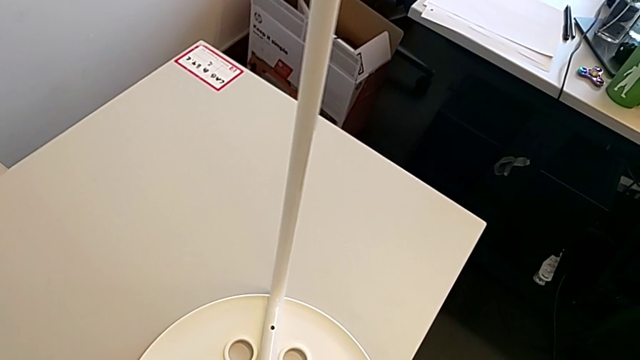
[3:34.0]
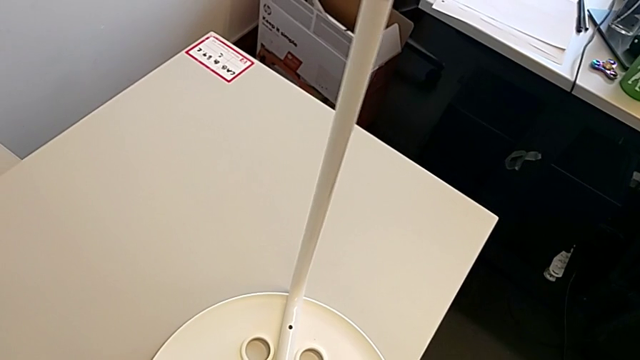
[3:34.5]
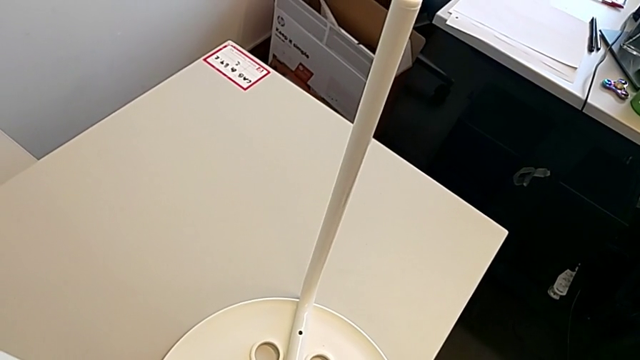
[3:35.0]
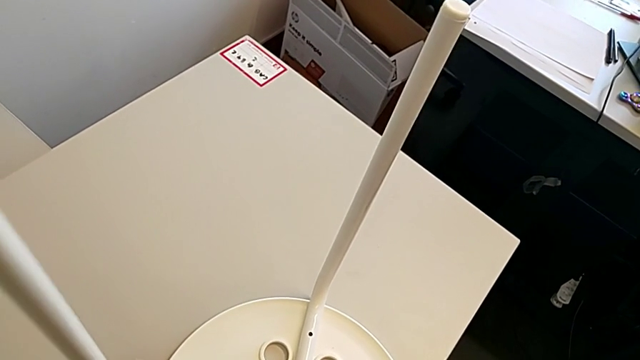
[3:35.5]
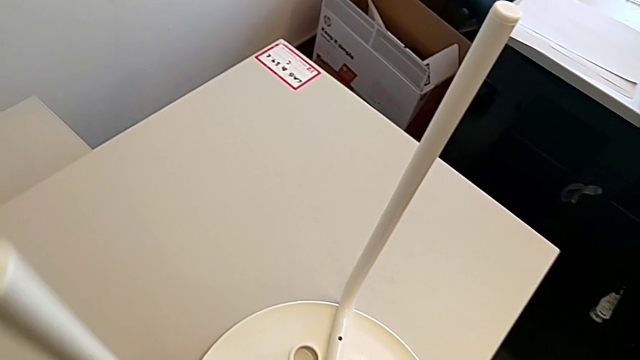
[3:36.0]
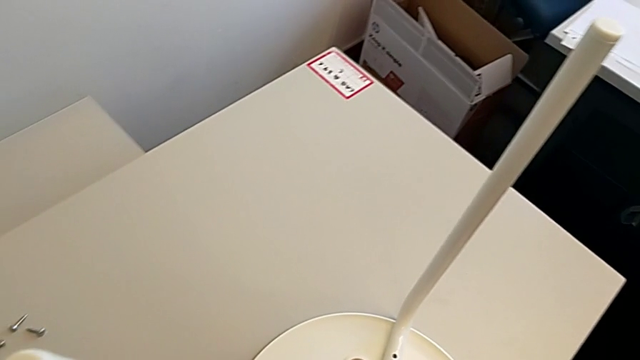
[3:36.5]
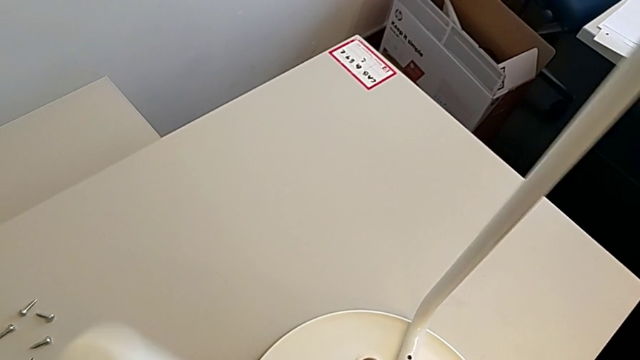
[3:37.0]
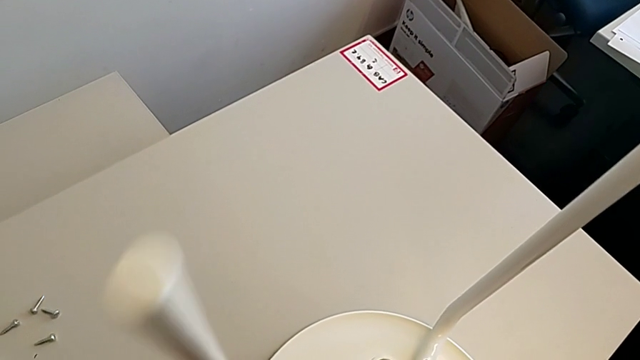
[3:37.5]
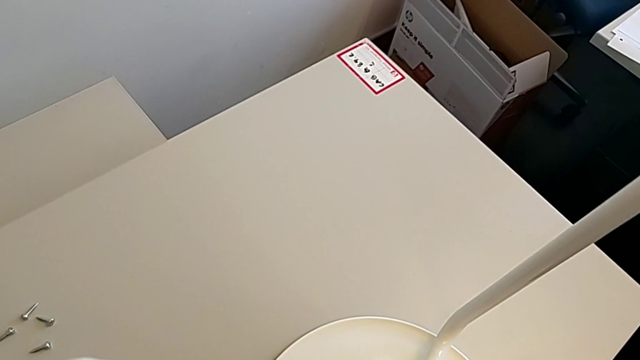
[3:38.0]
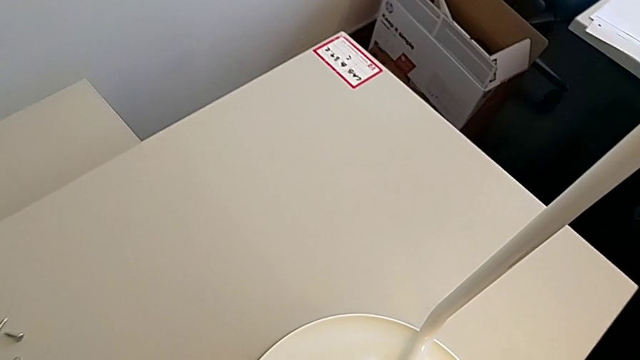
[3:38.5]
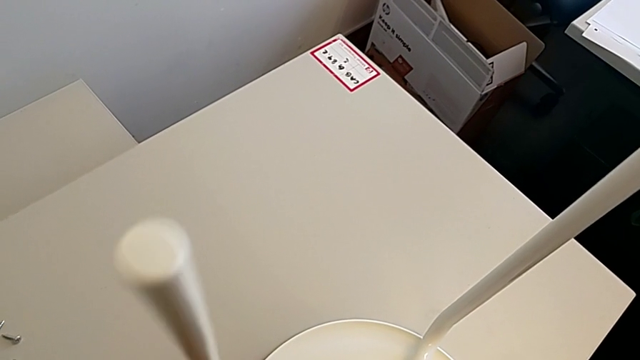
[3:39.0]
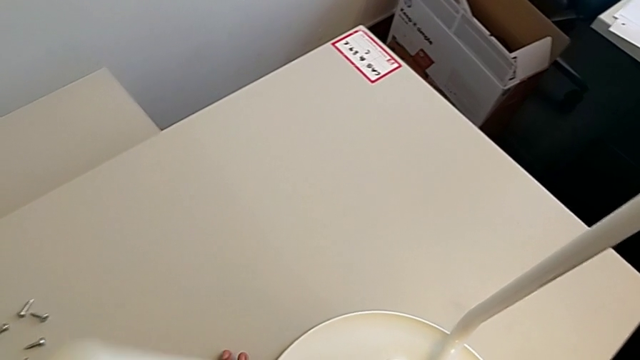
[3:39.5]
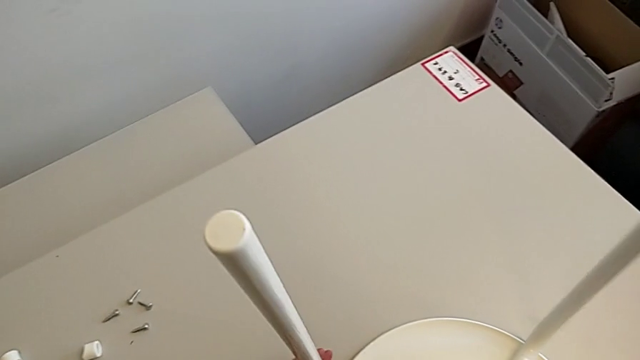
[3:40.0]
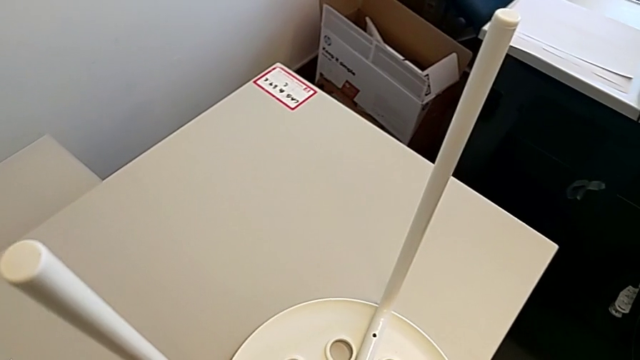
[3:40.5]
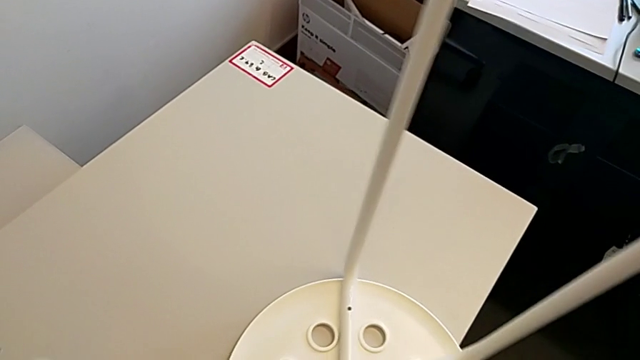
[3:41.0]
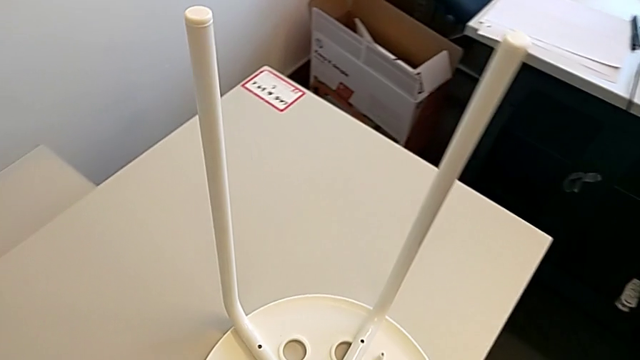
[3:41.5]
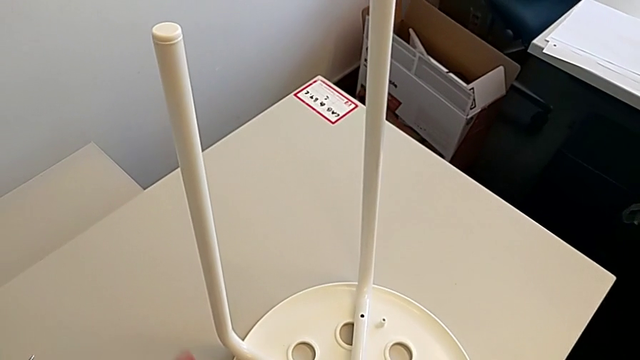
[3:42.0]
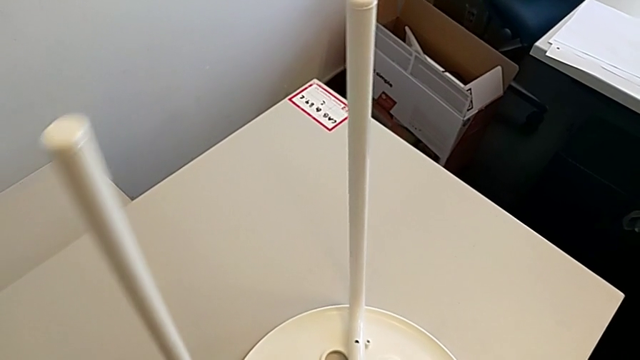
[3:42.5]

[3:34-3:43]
The camera wearer is assembling the seat. They keep aligning the seat and rotate the stool.

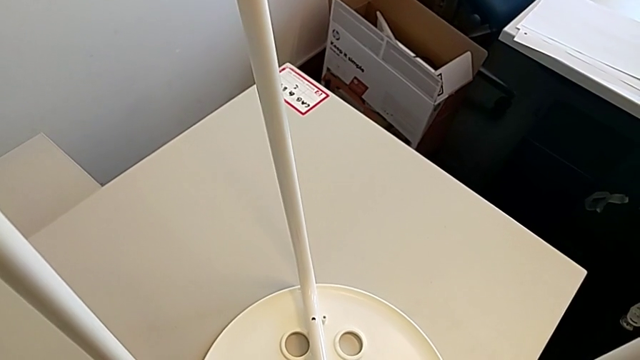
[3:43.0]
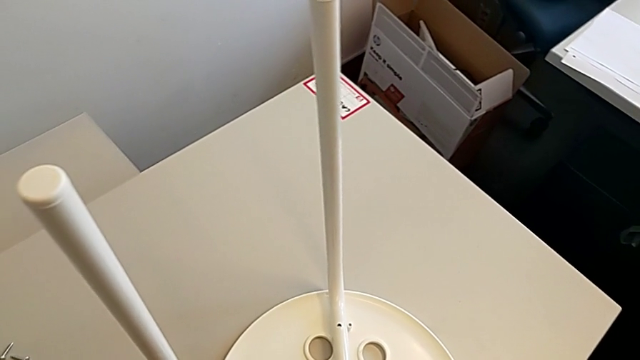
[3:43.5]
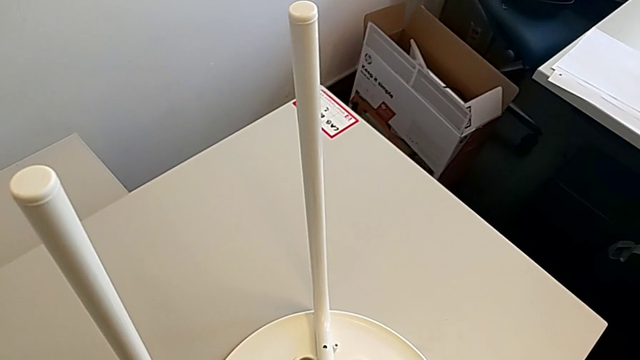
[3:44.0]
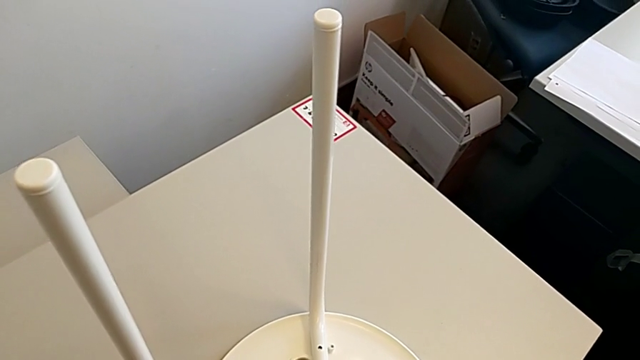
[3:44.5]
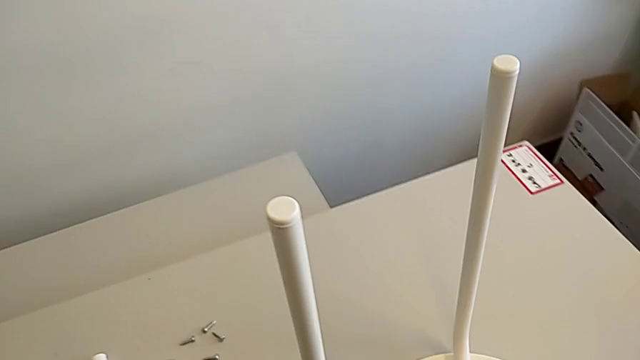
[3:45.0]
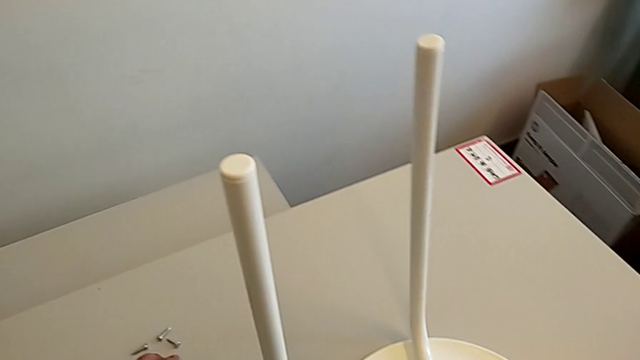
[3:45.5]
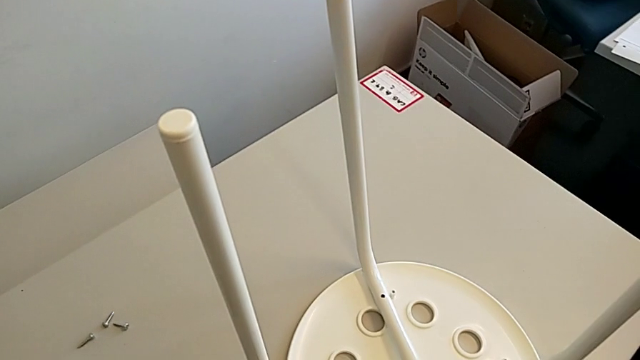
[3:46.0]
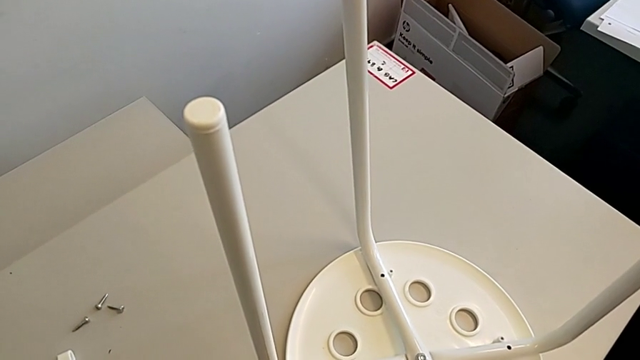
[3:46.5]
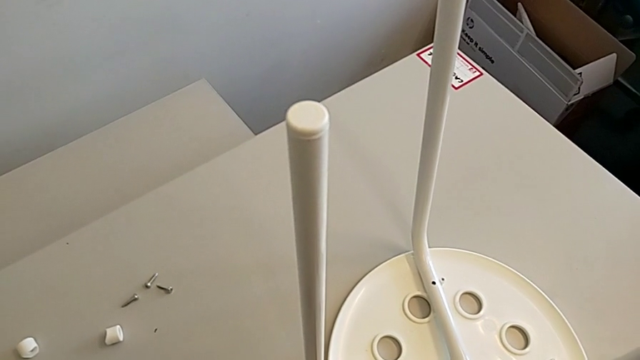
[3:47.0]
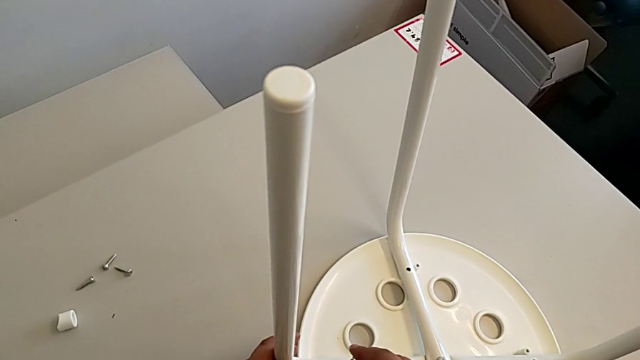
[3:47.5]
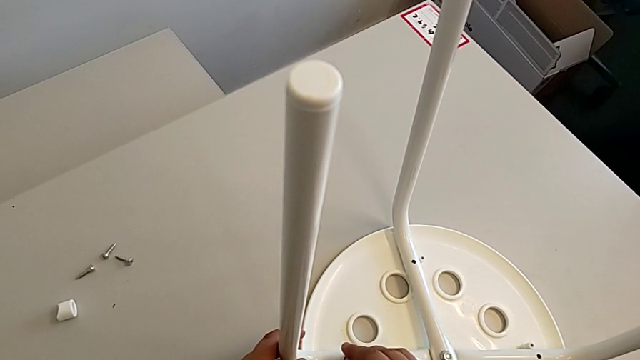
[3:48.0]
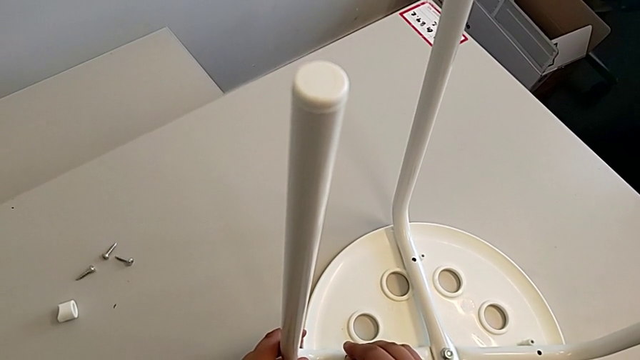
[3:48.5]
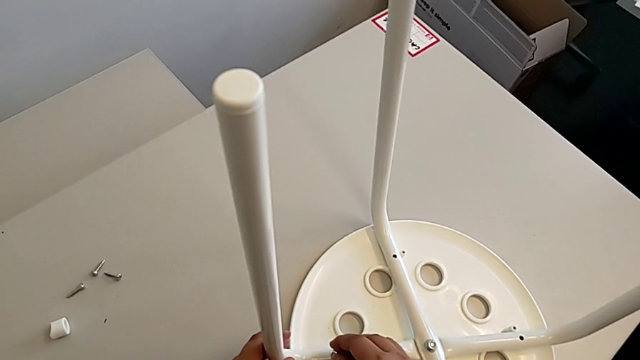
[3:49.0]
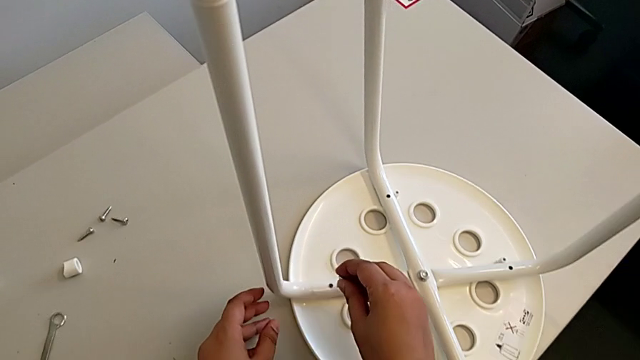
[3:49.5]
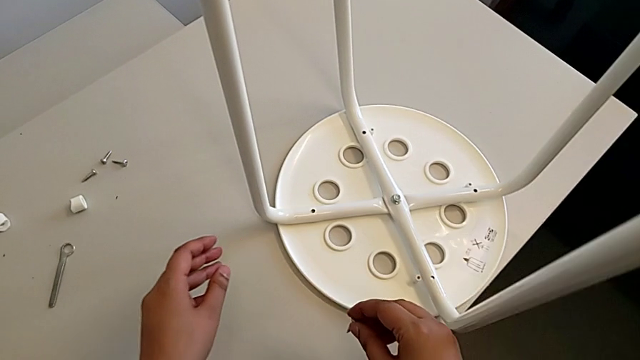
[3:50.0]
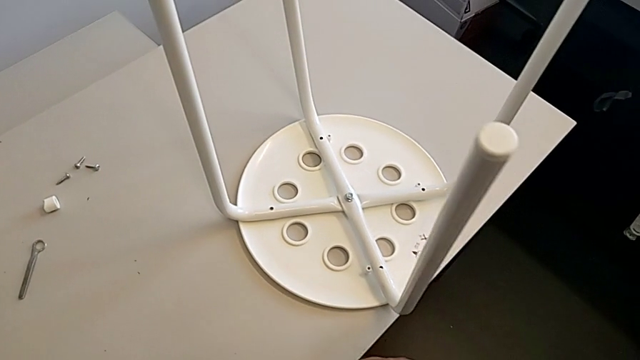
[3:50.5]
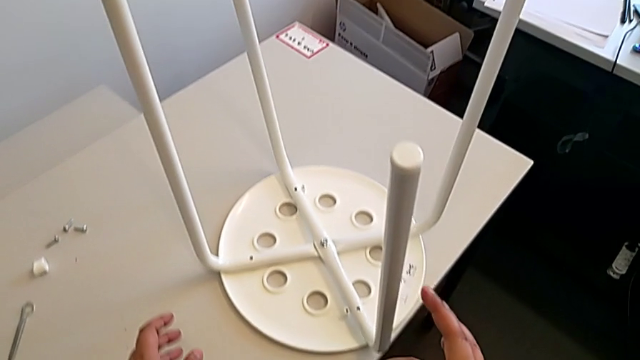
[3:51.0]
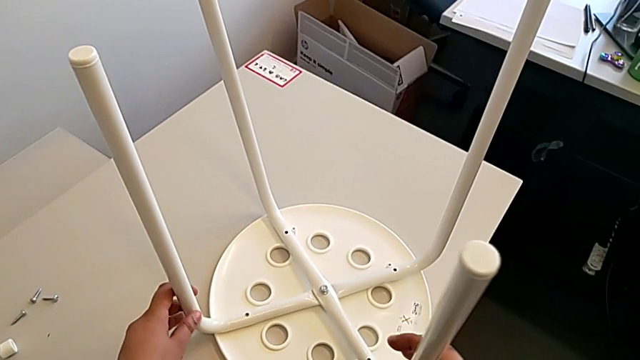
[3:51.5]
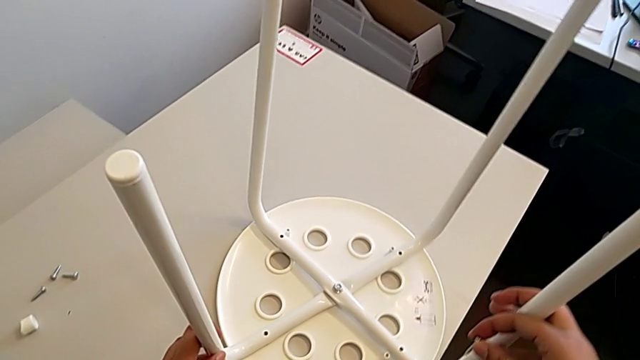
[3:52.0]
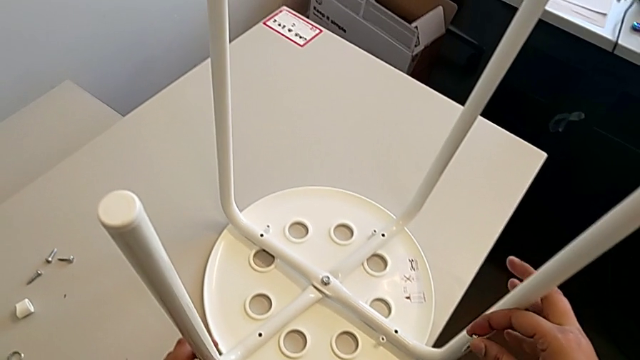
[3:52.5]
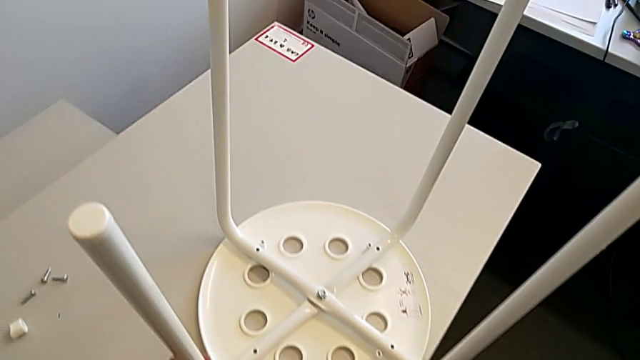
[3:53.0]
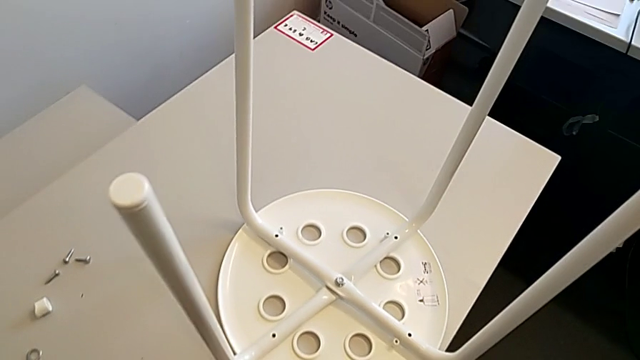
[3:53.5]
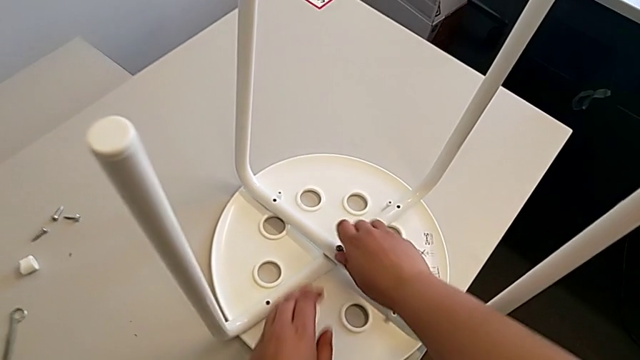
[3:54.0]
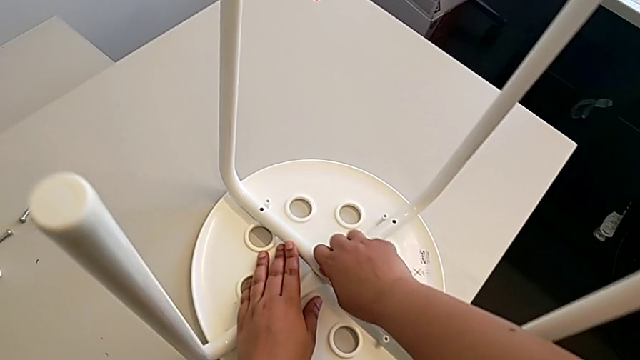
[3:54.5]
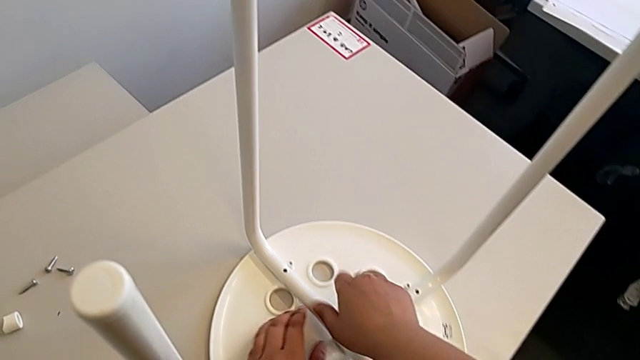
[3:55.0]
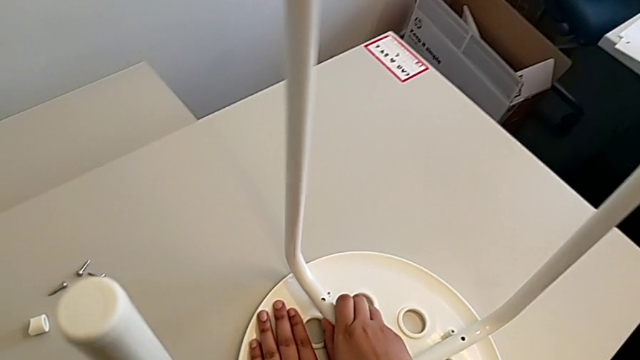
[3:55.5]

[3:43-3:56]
The camera wearer is assembling the seat. They wrongly hold the stool, grab it, rotate it and begin to withdraw the leg.
